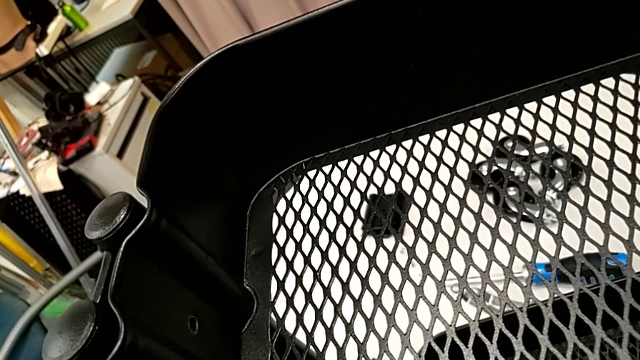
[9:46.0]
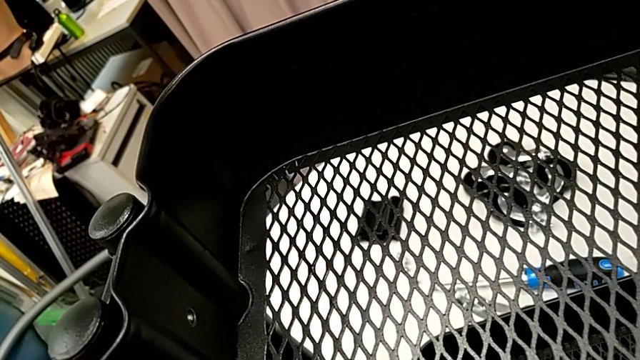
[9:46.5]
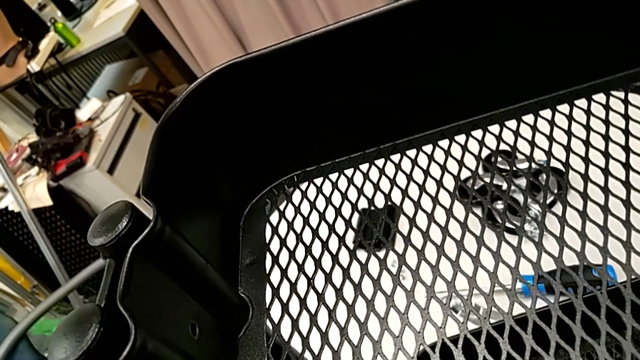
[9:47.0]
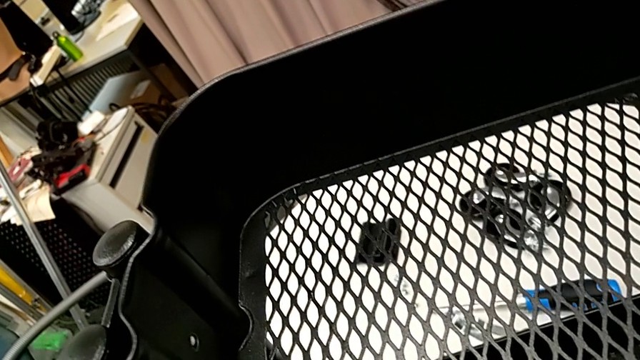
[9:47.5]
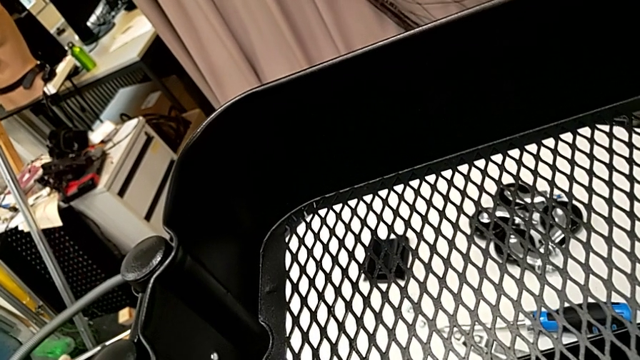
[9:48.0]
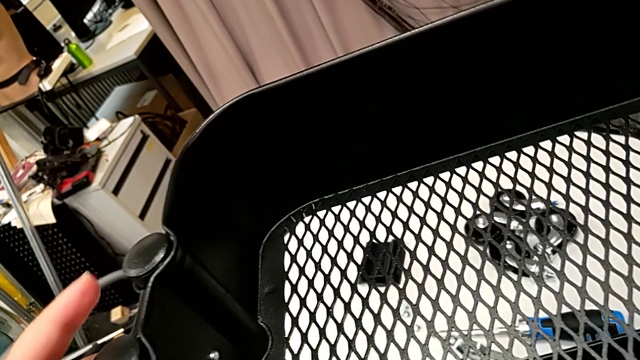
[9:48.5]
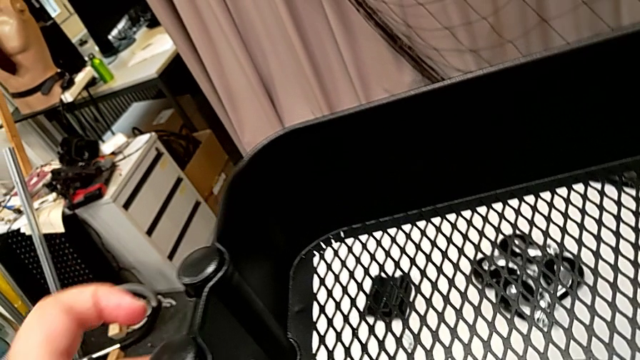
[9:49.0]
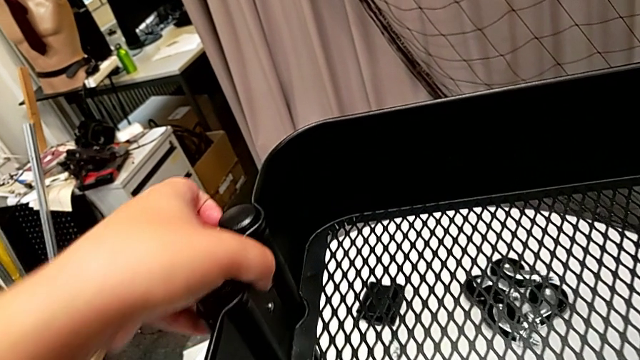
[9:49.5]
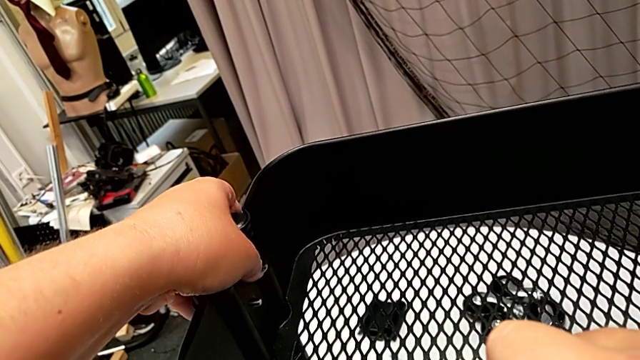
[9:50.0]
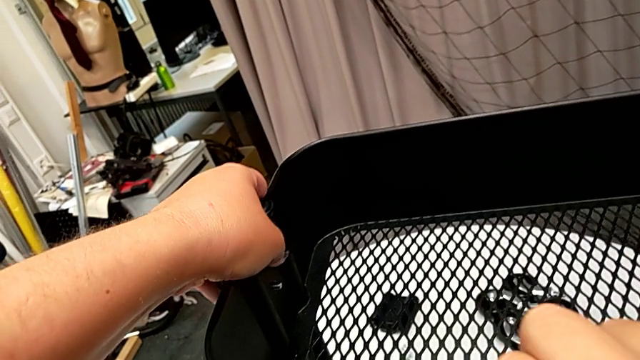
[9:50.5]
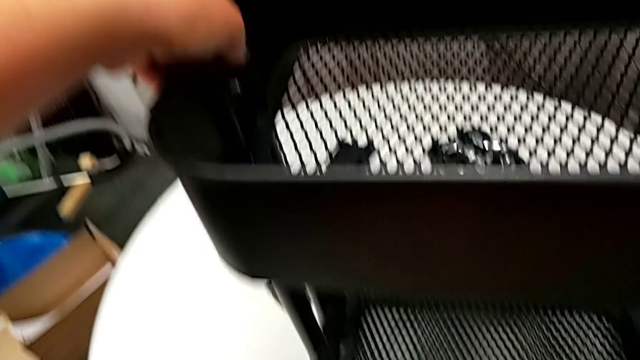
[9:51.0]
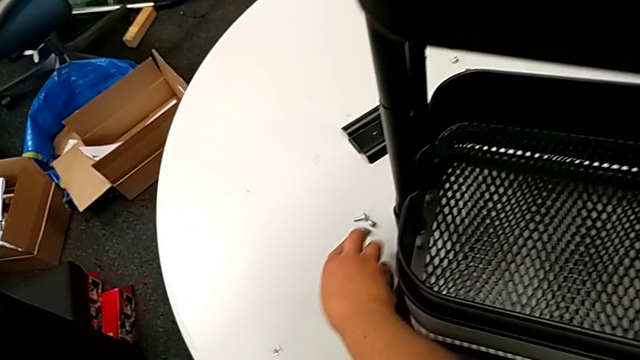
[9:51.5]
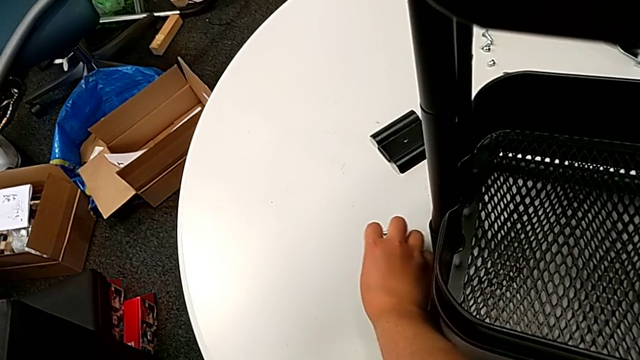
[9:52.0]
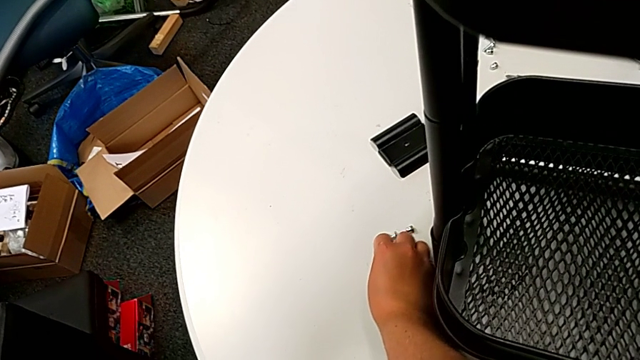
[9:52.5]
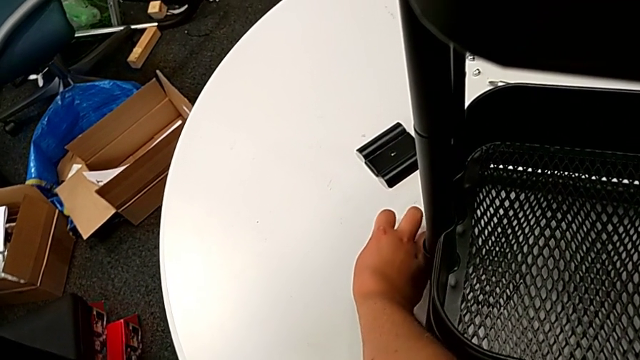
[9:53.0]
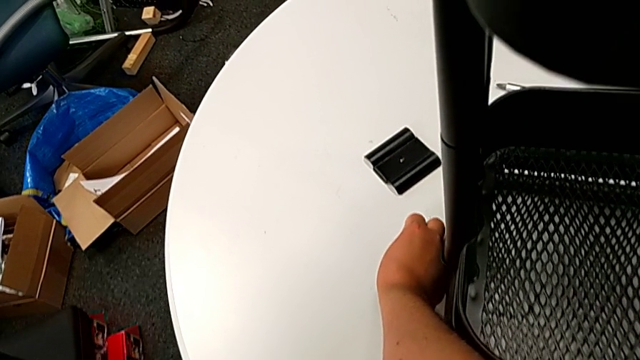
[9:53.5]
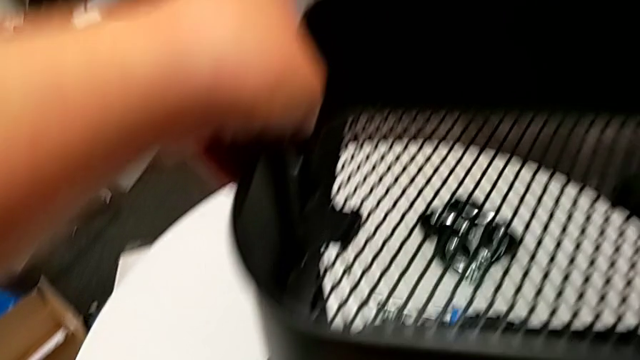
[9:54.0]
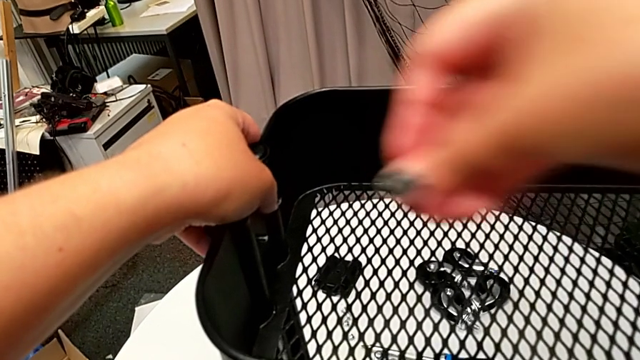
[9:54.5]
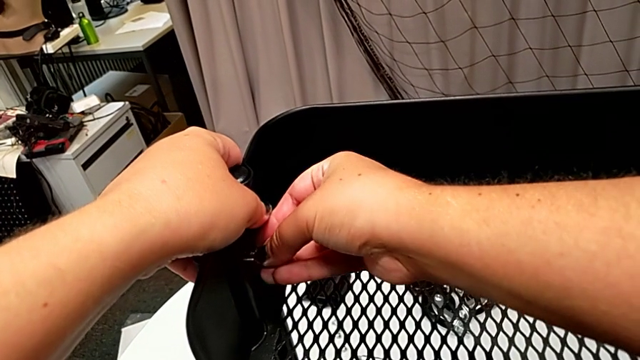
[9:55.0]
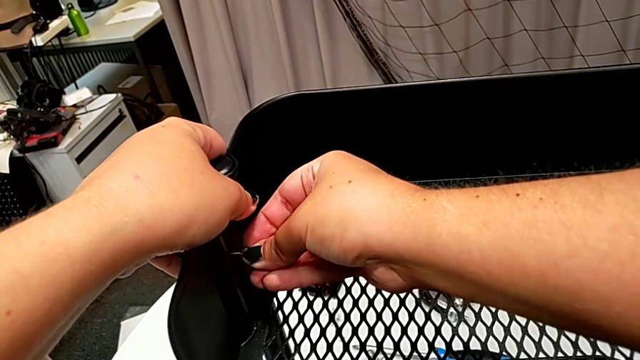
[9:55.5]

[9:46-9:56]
The camera wearer is attaching the top tray to the side bars. They hold the grid tray, grab the bolt and insert the hexagon cap nut.

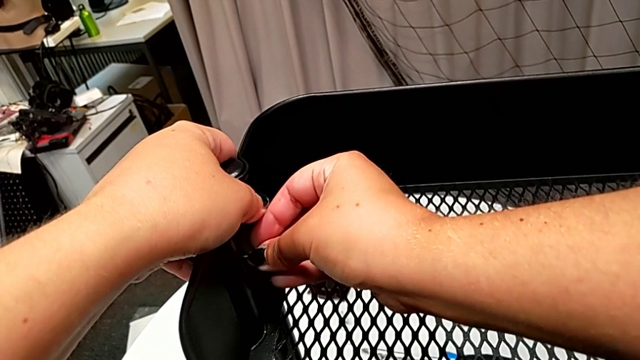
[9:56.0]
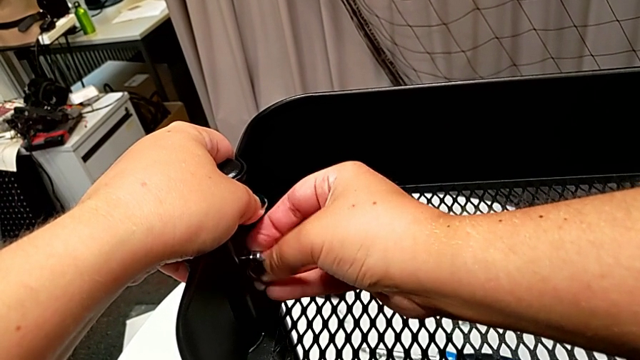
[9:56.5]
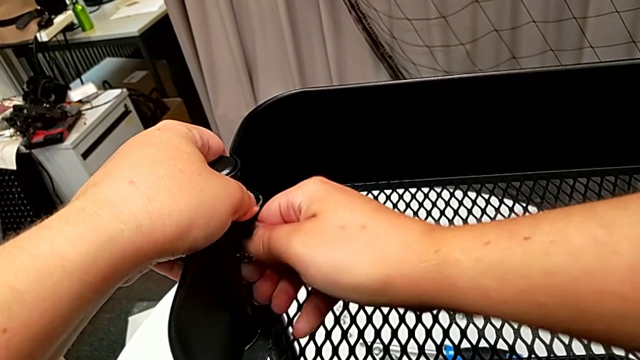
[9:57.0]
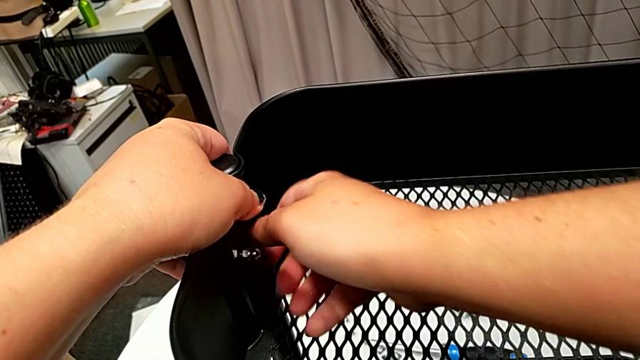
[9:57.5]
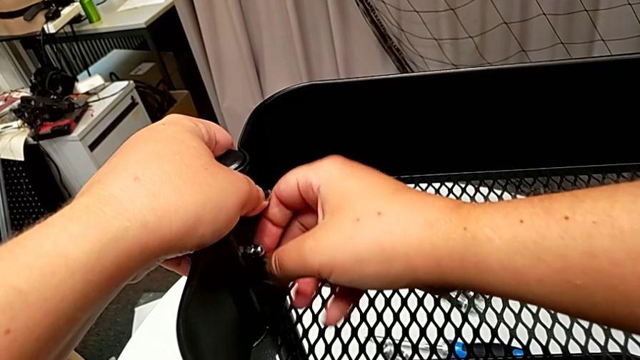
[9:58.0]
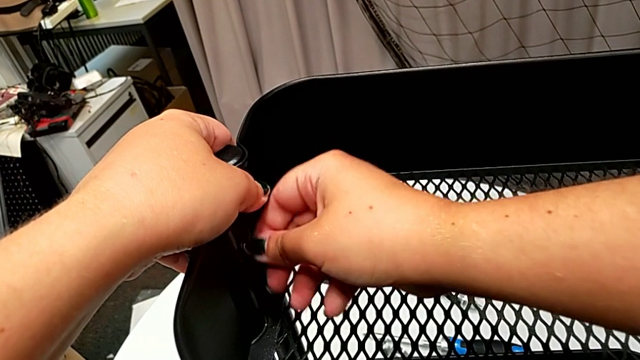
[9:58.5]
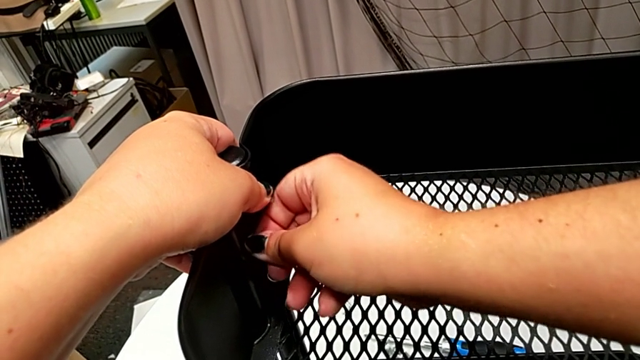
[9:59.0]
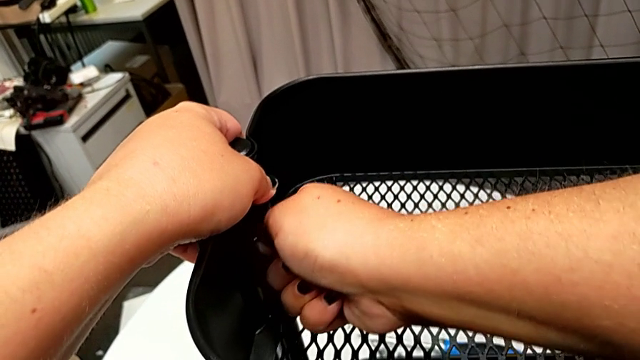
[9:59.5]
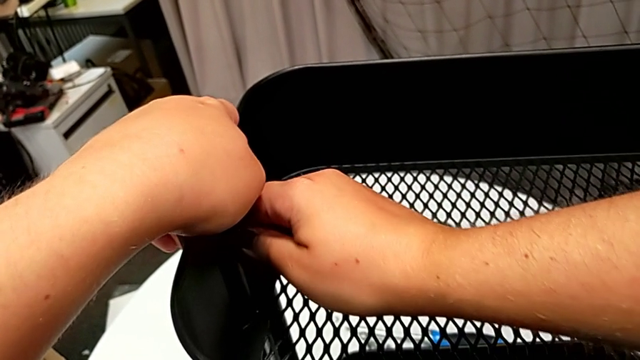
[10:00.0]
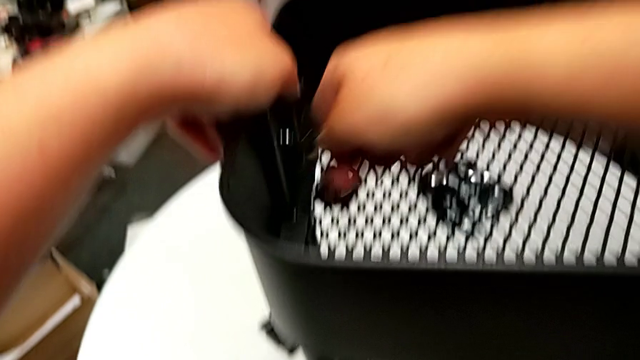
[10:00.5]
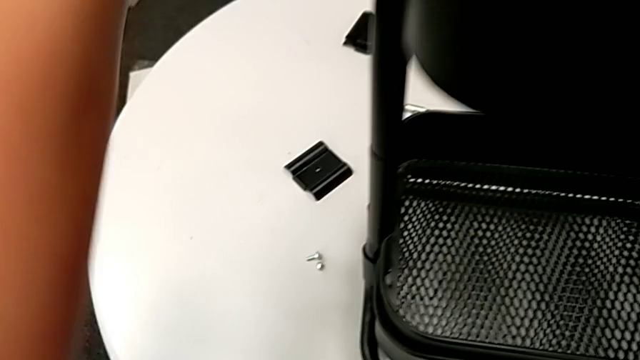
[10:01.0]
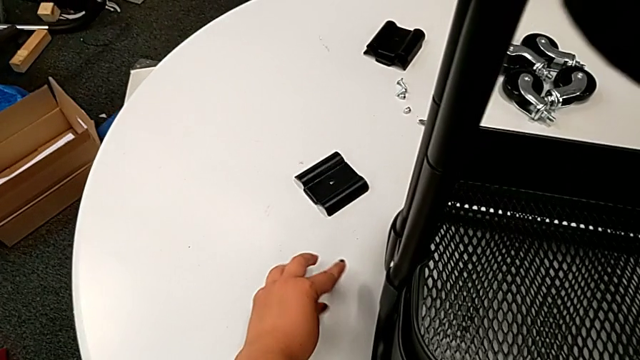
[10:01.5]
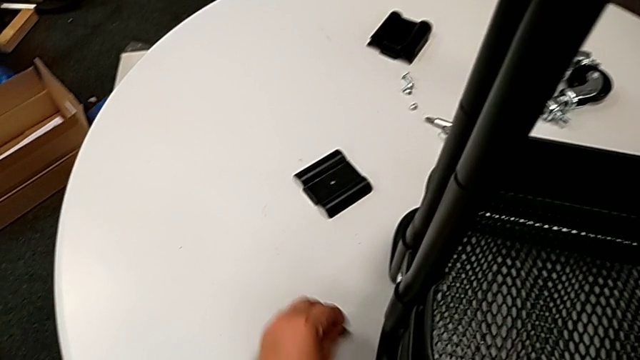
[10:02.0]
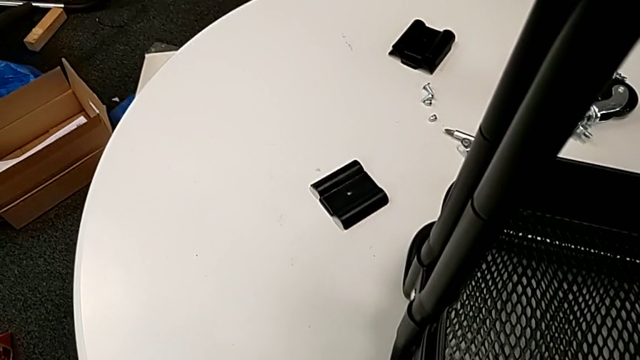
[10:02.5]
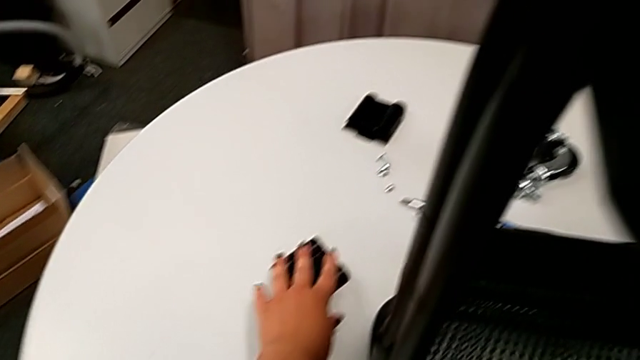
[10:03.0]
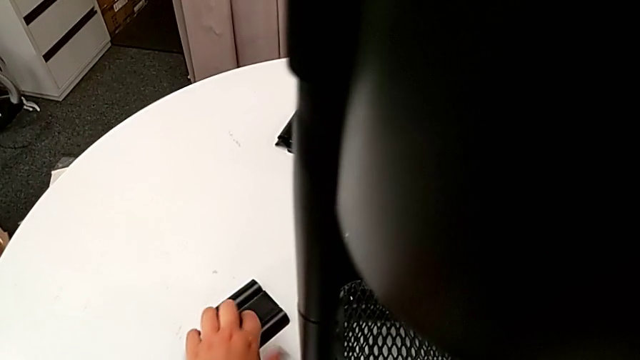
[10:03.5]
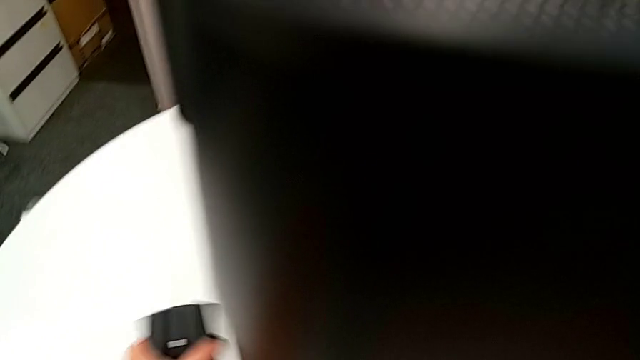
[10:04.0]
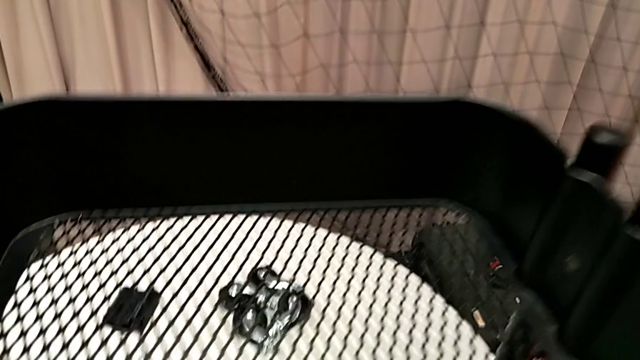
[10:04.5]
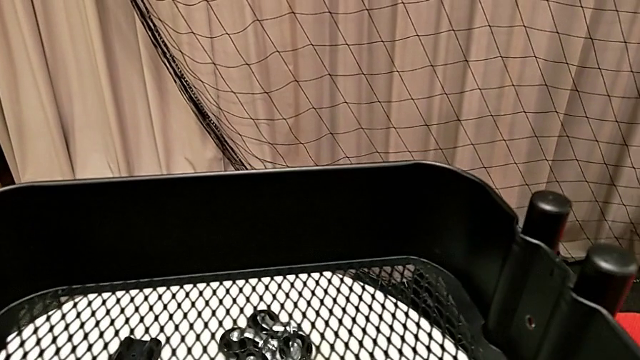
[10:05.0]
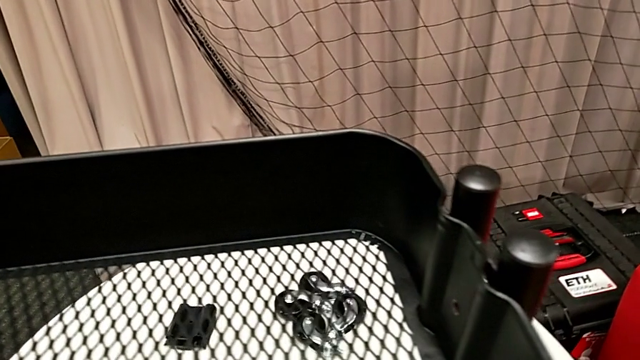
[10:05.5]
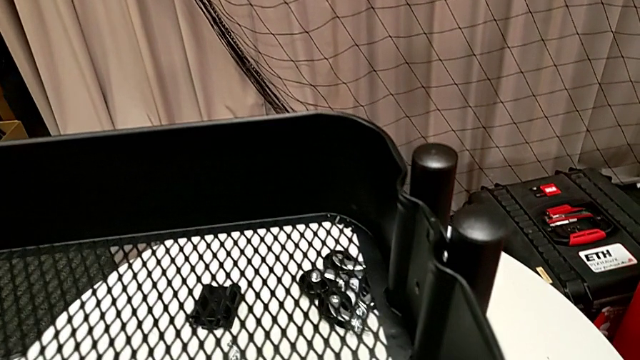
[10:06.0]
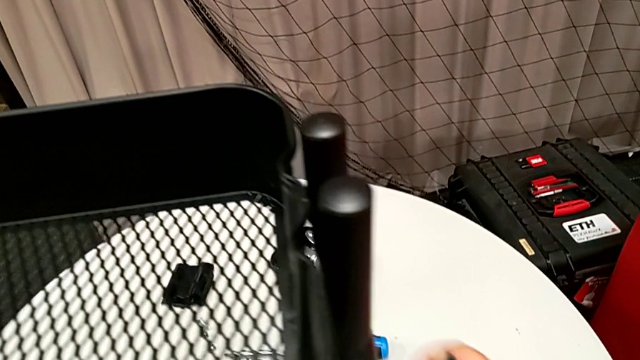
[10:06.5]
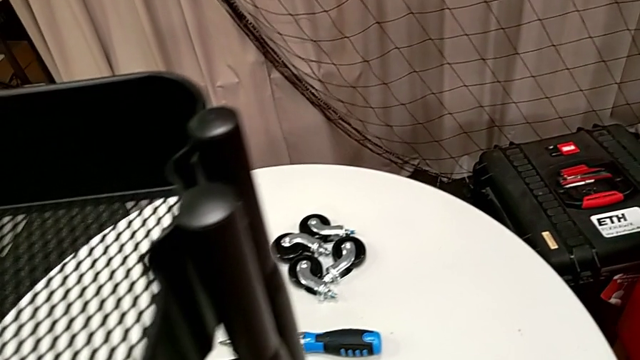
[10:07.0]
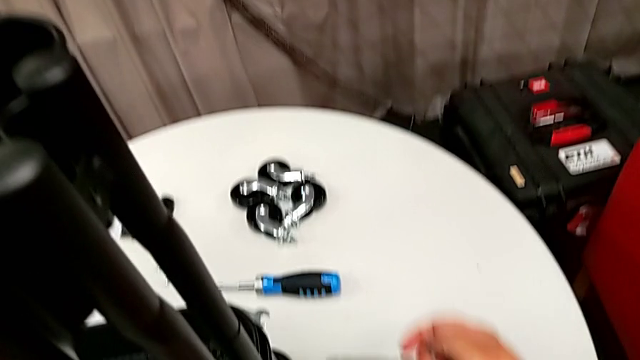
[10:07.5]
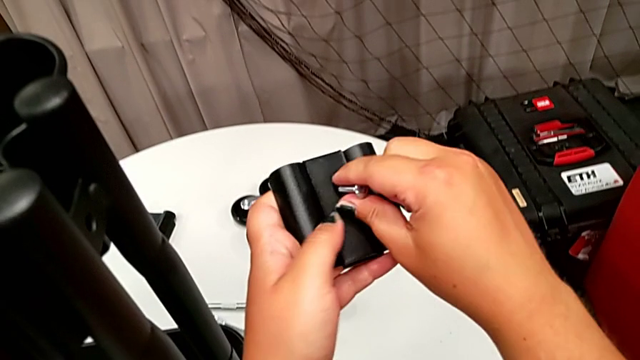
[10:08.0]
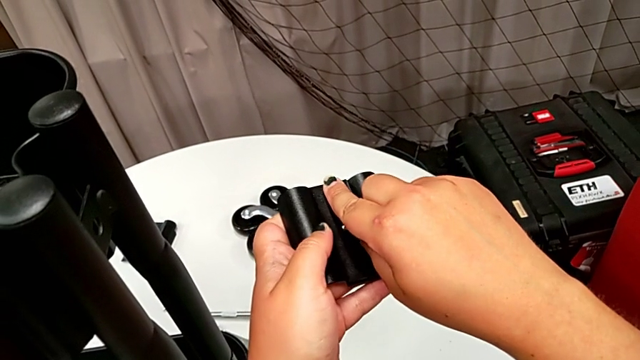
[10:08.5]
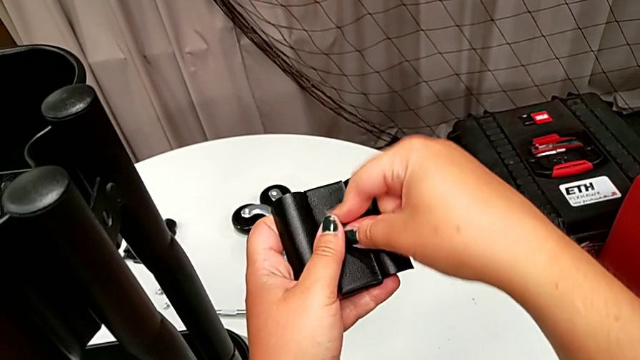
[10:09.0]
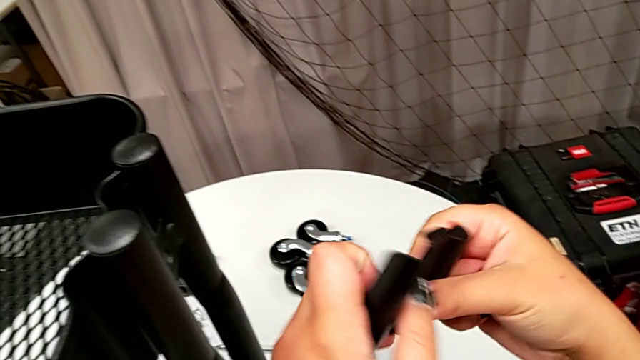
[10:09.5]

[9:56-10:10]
The camera wearer is attaching the top tray to the side bars. They screw the hexagon cap nut, grab the bolt, grab the bracket and insert the bolt.
